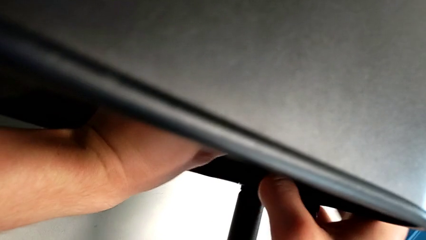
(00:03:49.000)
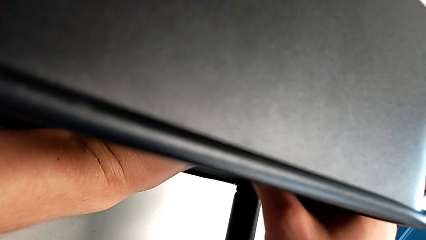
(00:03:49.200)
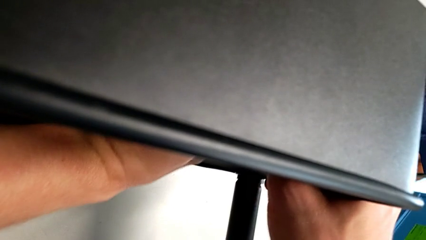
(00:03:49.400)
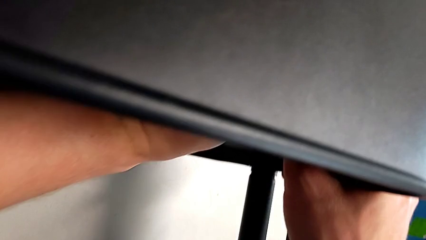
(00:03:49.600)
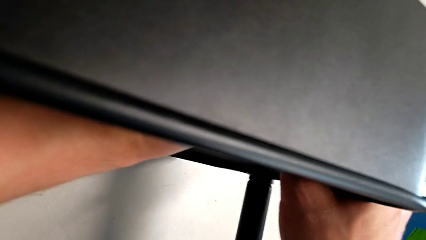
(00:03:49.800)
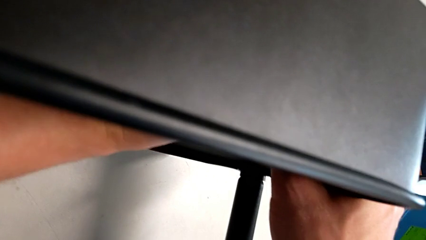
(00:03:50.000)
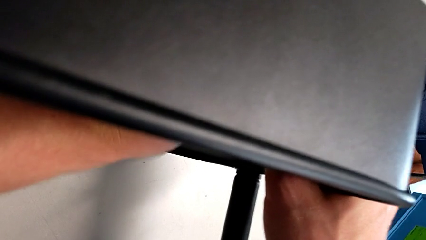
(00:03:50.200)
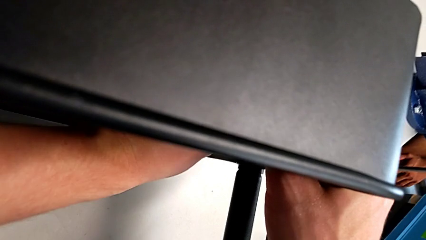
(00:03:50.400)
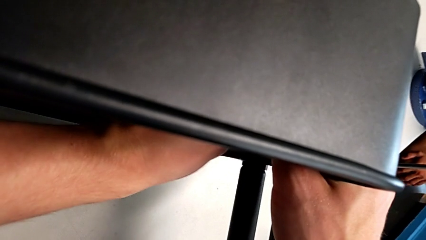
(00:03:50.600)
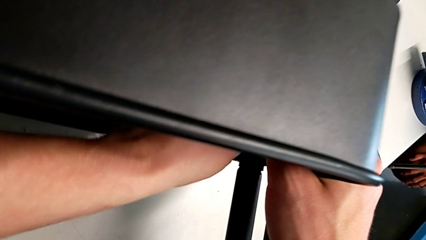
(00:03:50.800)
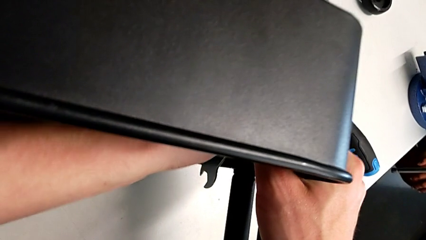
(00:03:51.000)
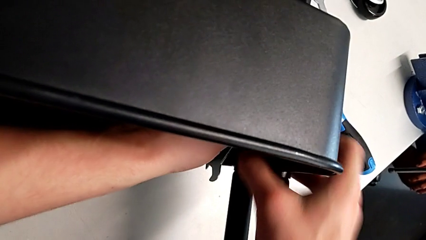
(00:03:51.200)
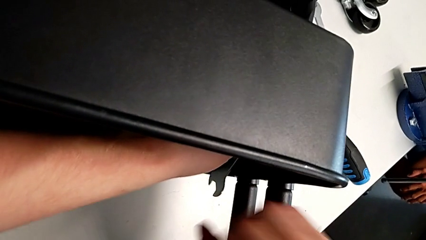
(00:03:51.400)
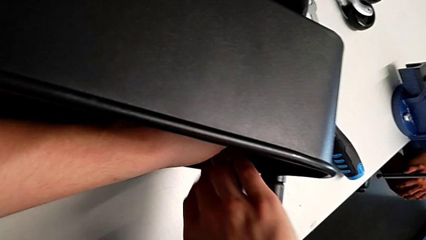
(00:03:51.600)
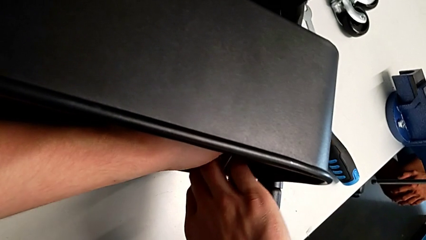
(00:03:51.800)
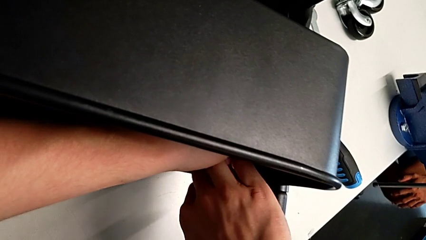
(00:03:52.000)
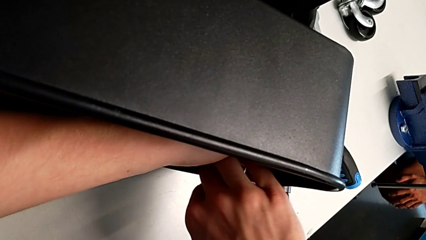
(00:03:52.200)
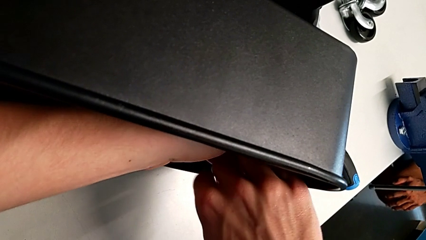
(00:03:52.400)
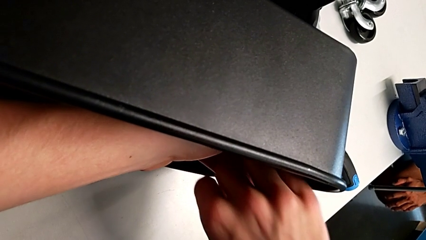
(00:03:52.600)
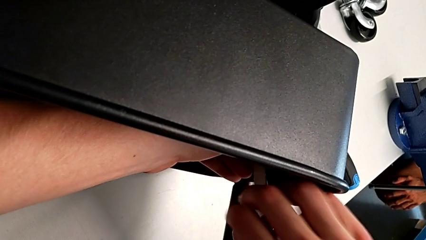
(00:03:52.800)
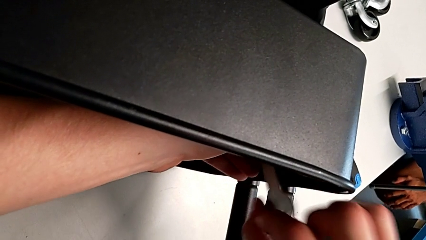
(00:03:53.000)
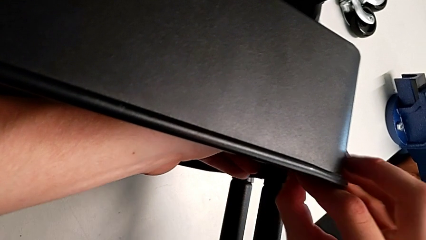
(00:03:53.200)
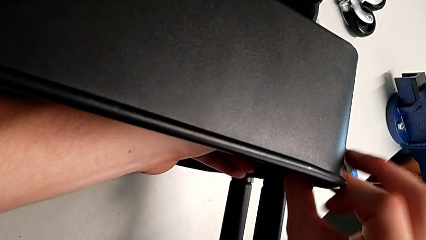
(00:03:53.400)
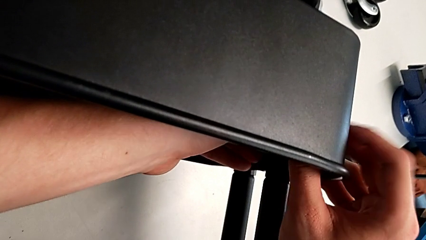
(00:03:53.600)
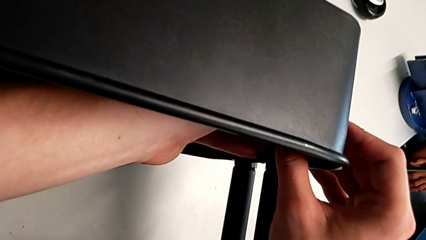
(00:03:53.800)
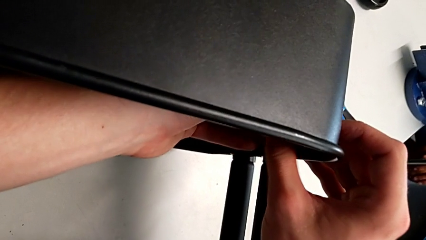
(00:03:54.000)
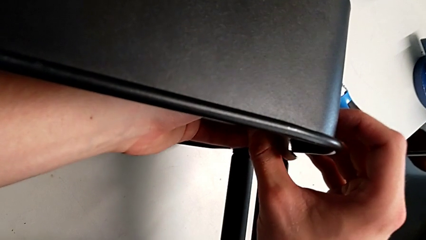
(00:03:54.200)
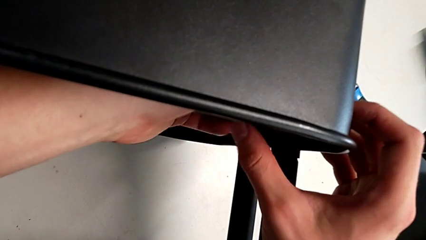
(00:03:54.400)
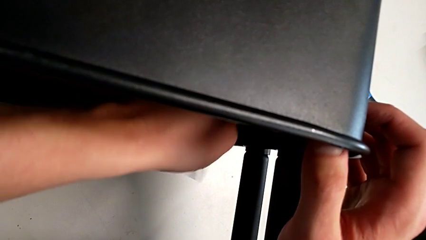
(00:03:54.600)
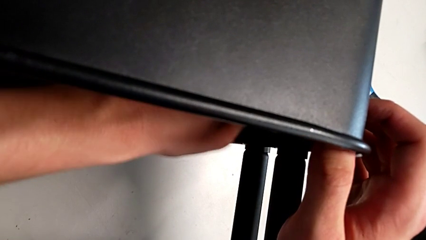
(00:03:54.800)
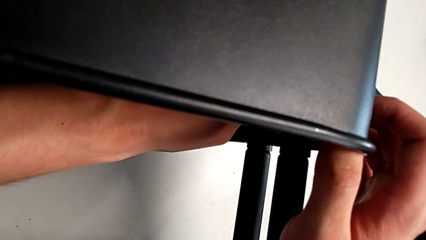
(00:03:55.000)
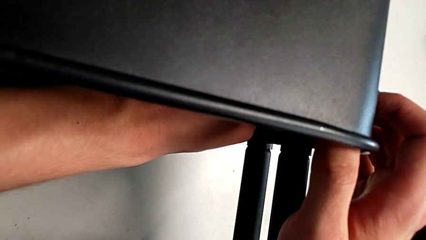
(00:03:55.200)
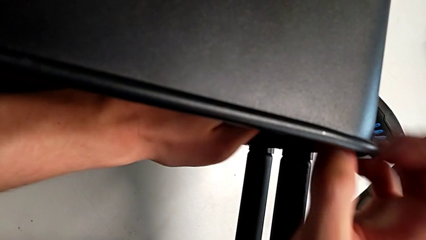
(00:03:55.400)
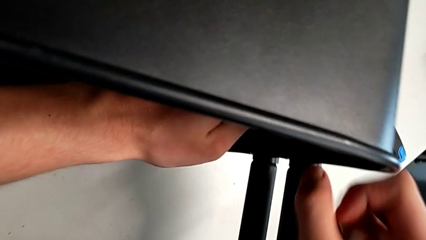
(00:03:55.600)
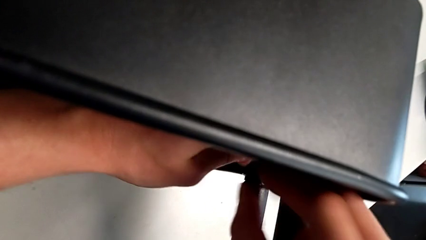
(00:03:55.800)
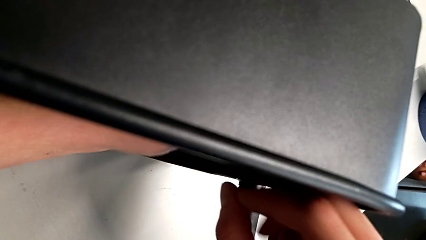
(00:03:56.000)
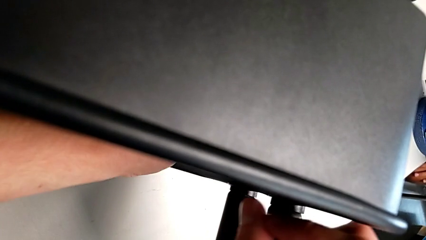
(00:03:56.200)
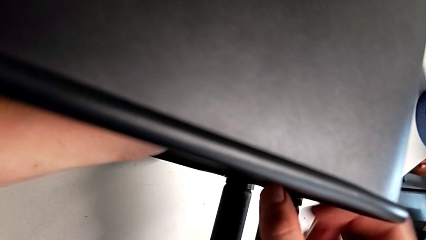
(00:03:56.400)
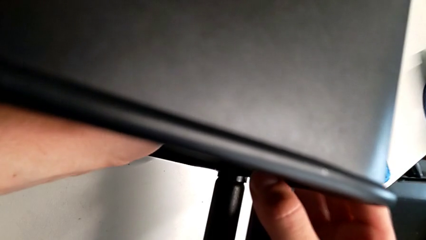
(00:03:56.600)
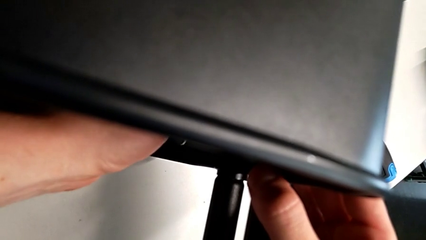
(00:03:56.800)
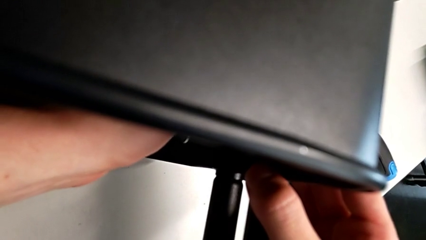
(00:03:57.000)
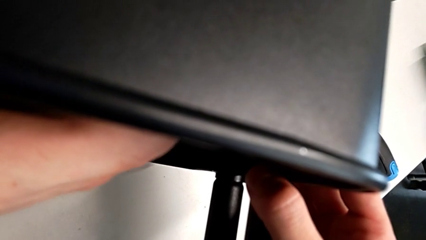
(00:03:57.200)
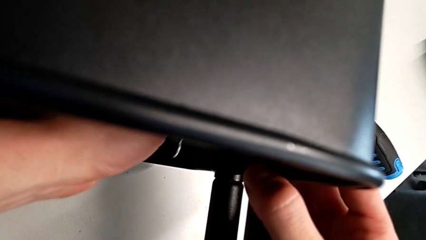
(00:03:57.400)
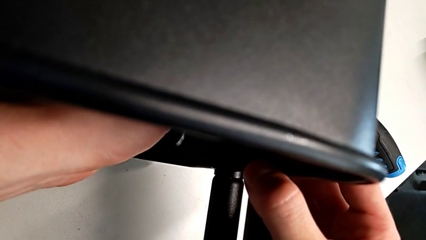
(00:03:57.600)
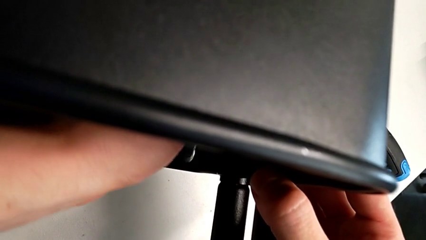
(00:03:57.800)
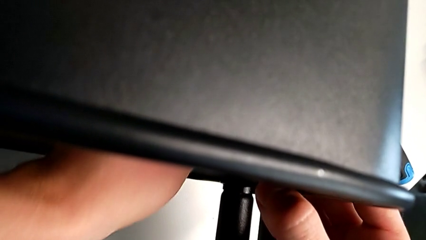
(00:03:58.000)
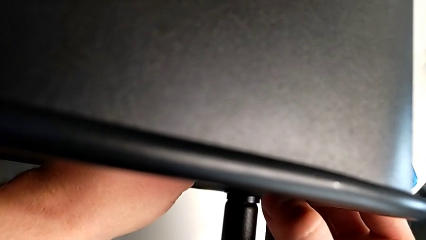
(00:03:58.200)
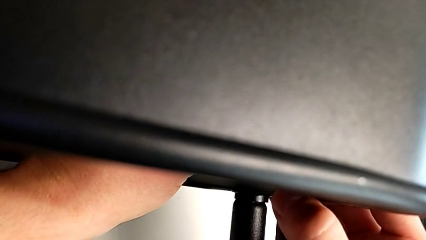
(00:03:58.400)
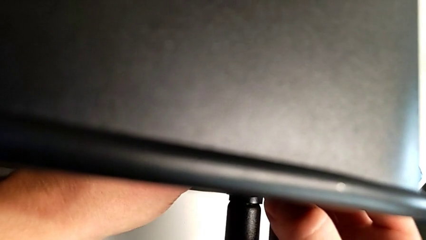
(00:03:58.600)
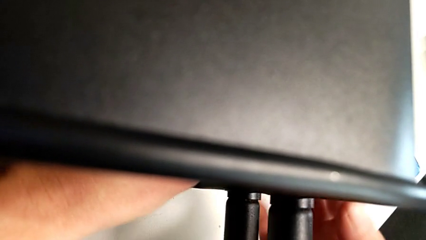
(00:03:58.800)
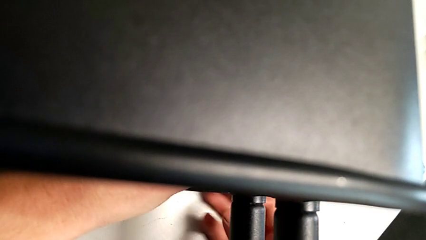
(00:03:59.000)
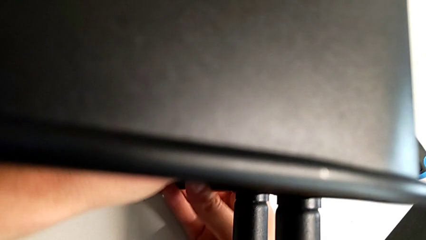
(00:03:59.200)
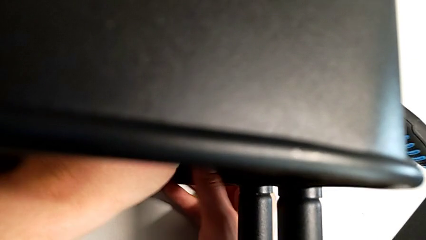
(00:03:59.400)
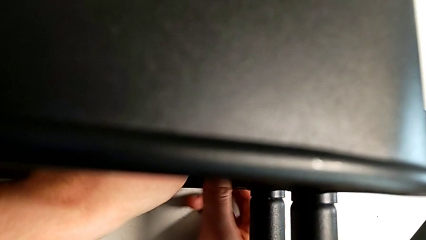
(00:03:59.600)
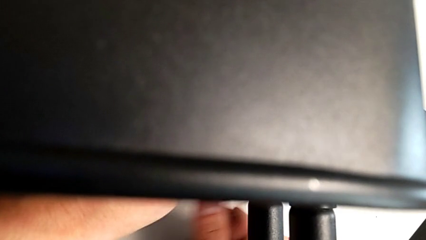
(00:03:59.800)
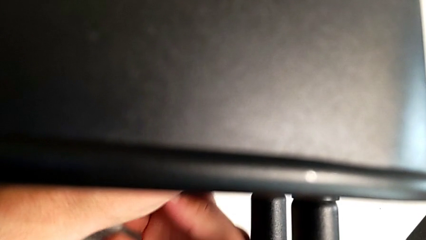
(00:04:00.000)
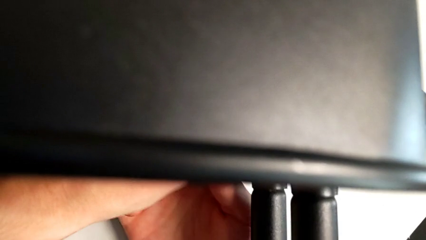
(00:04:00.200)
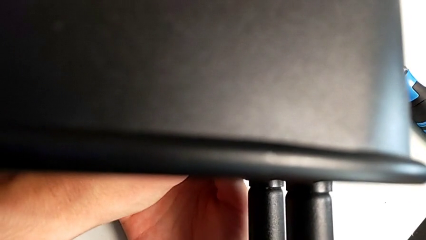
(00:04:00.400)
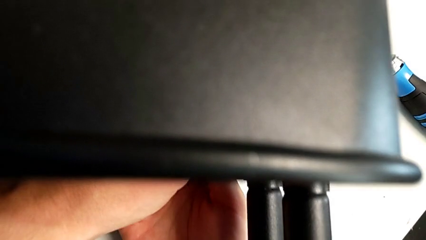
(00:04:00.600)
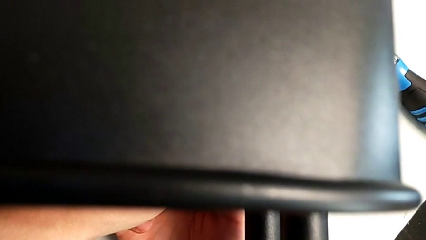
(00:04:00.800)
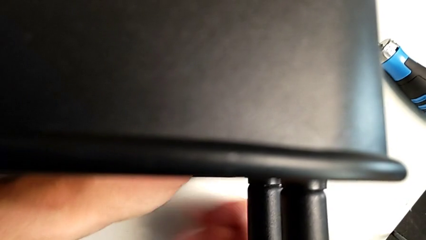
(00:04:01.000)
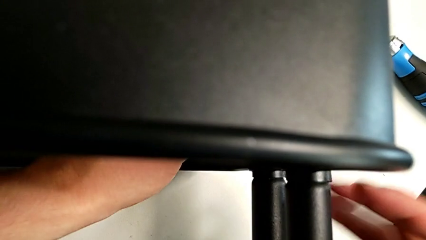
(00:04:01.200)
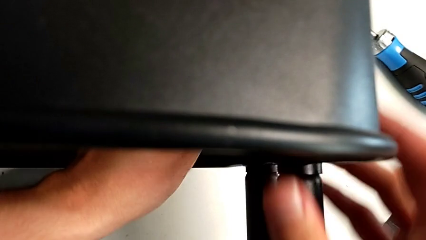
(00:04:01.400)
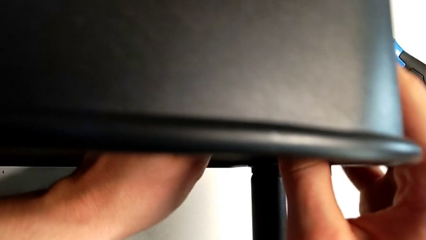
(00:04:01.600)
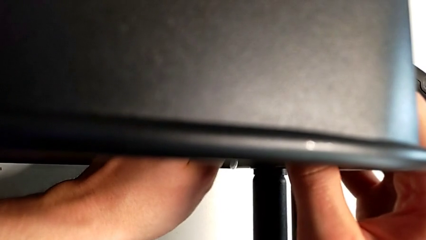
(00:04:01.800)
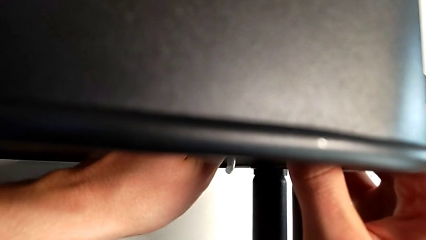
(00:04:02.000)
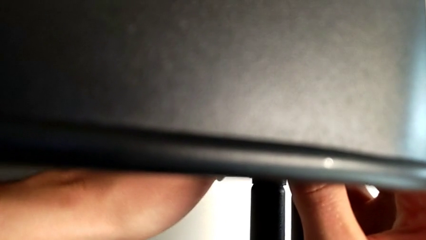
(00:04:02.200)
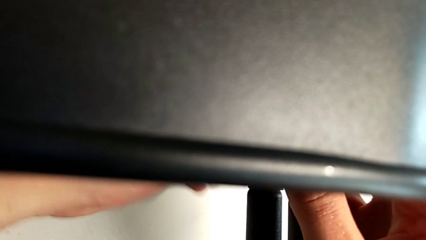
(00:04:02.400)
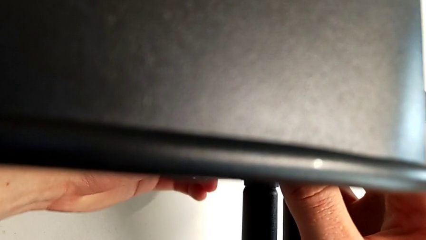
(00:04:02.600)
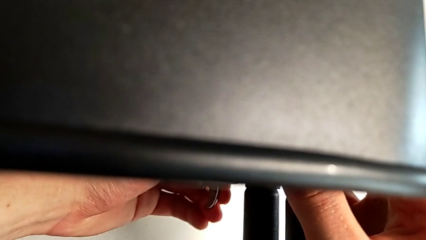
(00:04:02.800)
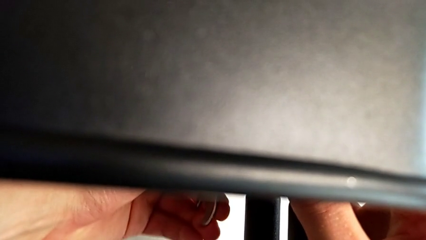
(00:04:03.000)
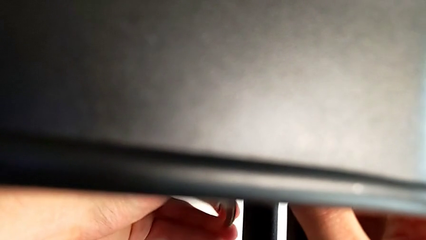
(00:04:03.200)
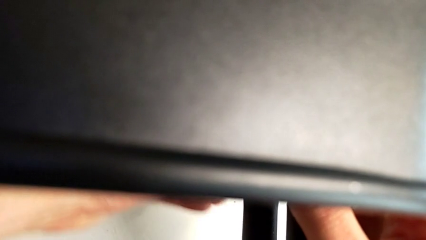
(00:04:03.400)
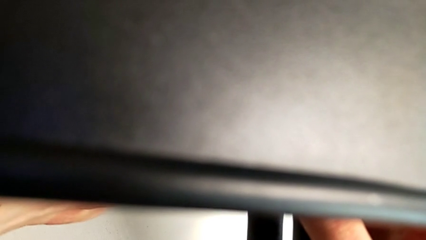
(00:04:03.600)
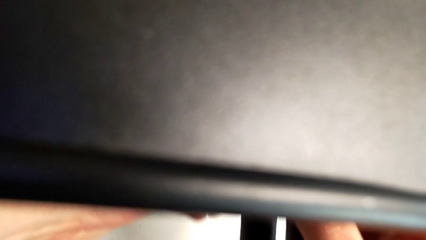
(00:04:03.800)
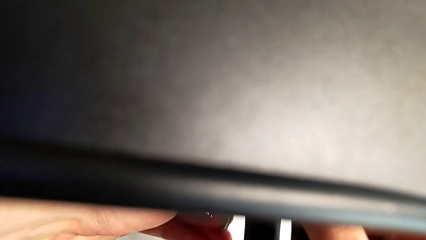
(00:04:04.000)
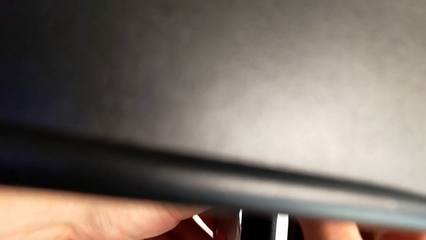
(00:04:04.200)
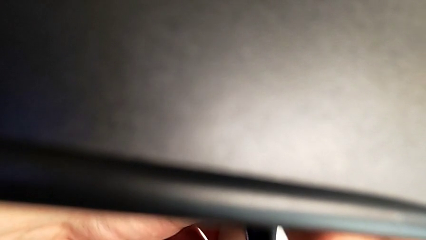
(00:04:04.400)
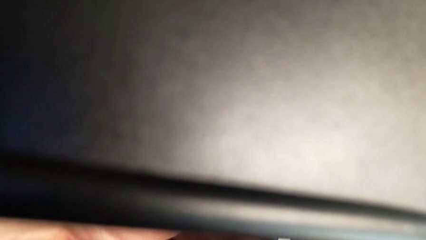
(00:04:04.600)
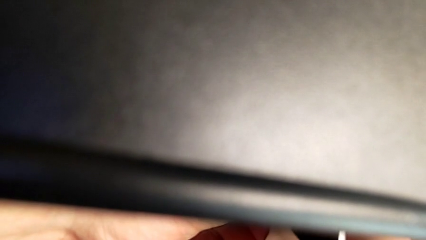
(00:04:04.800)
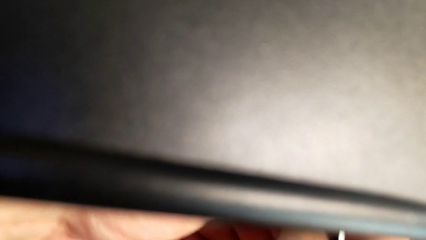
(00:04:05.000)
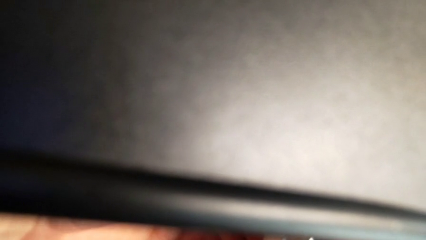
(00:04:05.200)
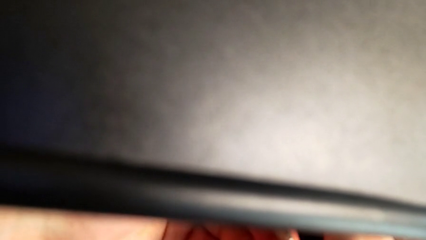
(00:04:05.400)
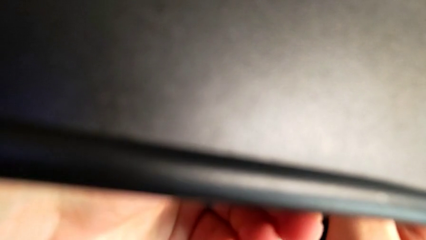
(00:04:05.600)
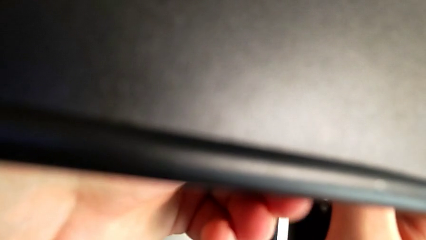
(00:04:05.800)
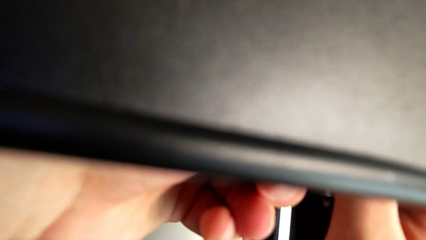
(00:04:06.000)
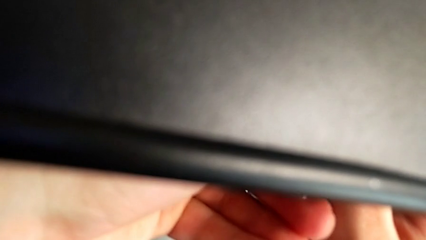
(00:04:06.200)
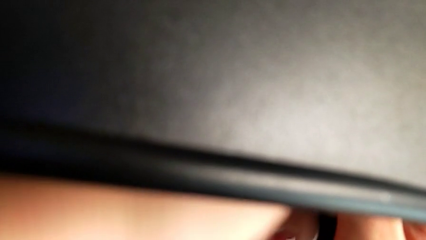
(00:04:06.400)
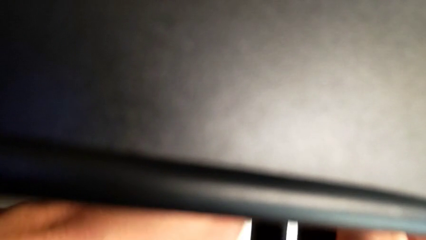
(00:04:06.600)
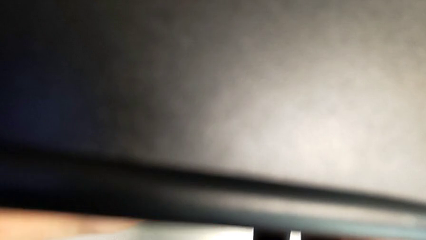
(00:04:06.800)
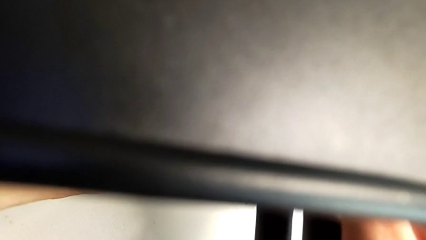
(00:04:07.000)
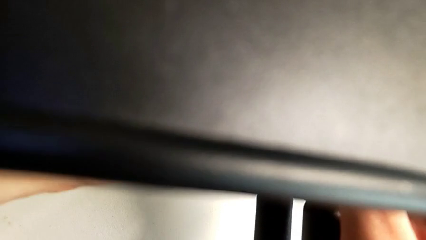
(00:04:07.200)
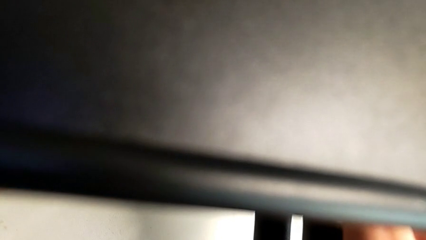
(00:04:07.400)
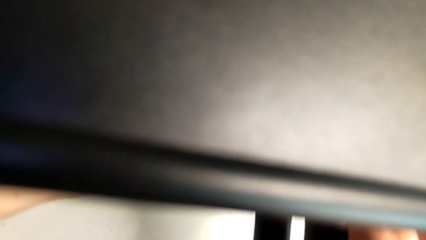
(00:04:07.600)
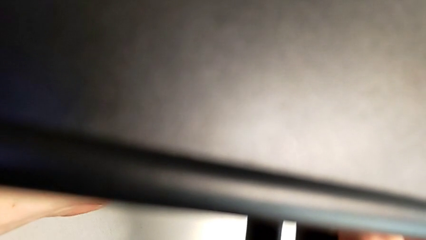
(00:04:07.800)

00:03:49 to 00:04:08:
The camera wearer is attempting to unscrew the second screw from the middle tray. They keep unscrewing the screw.
